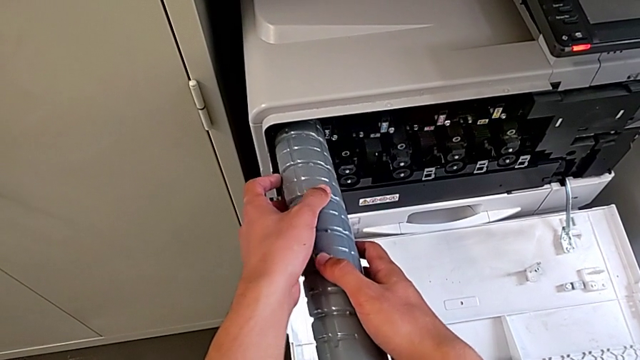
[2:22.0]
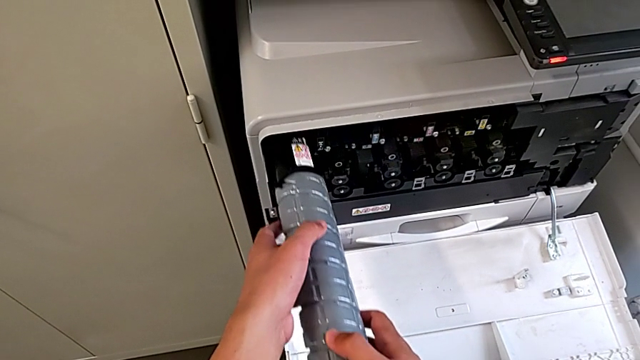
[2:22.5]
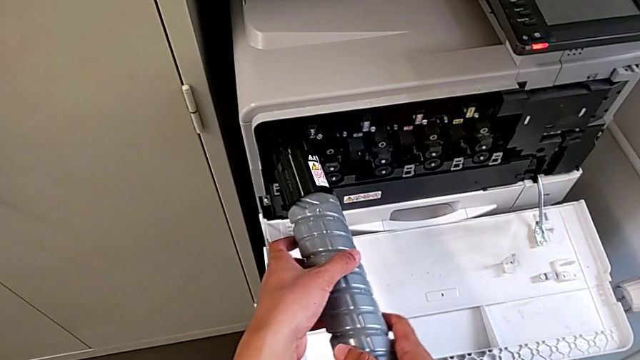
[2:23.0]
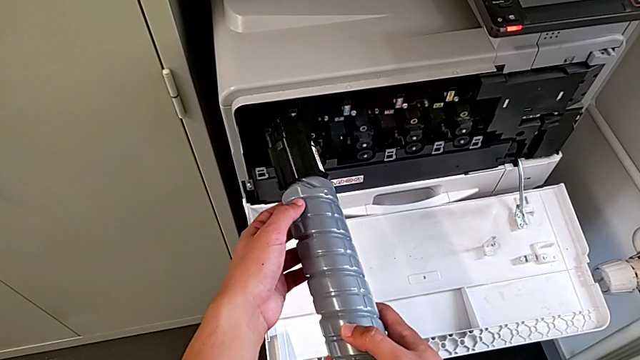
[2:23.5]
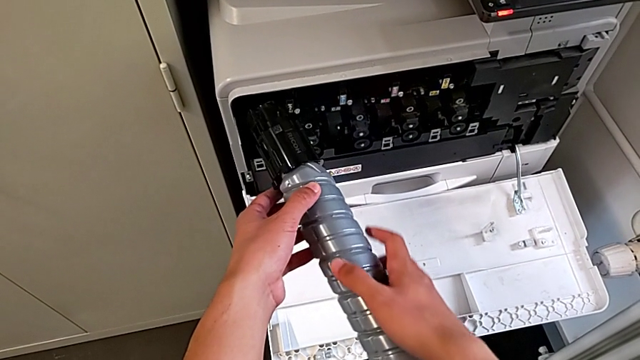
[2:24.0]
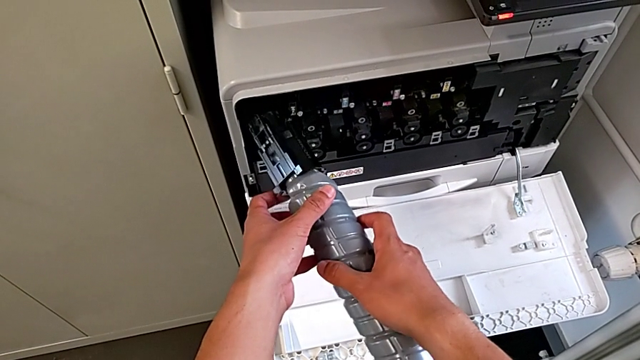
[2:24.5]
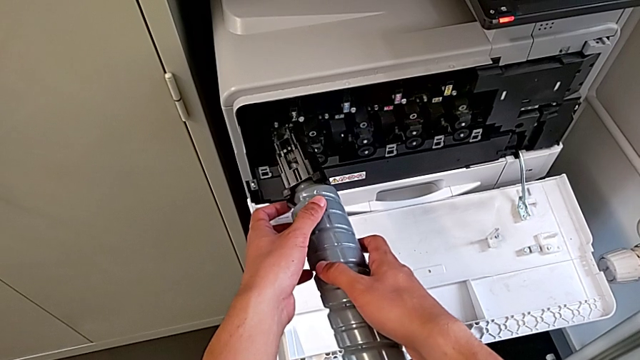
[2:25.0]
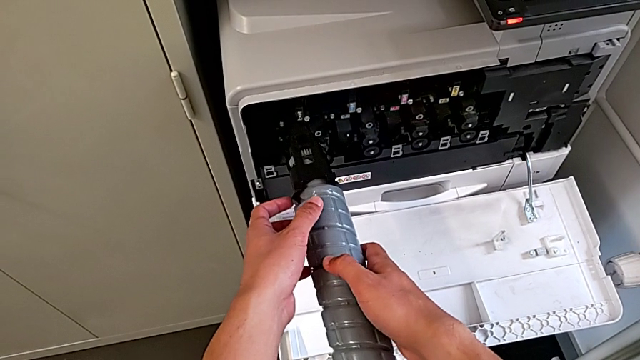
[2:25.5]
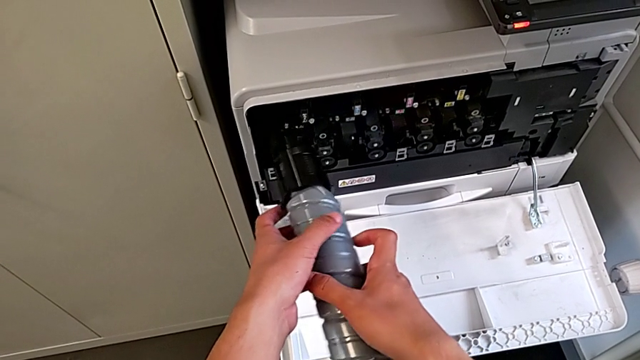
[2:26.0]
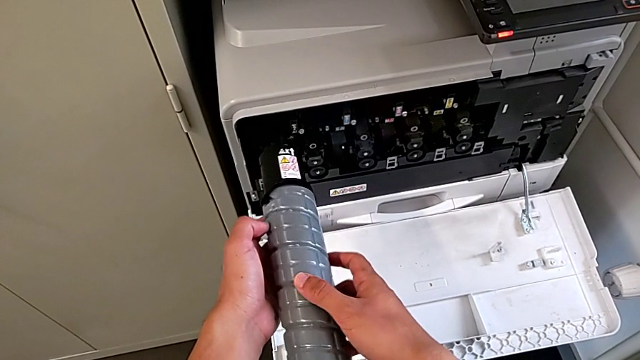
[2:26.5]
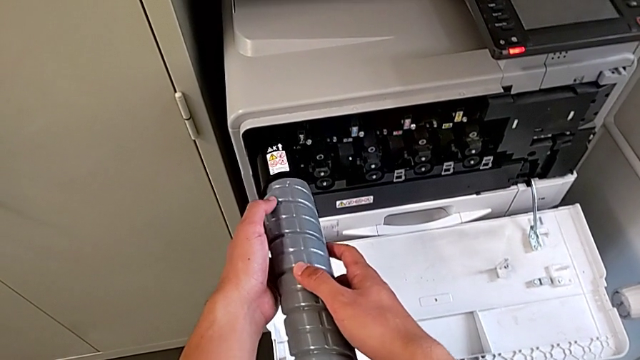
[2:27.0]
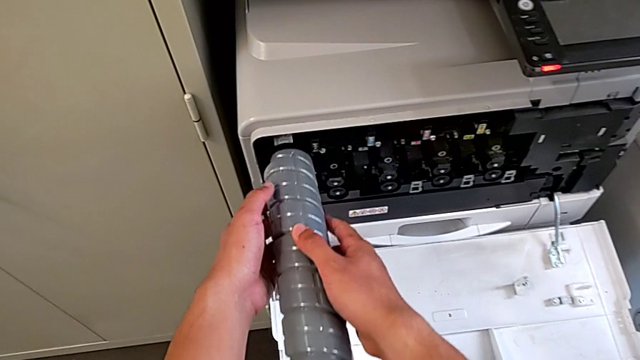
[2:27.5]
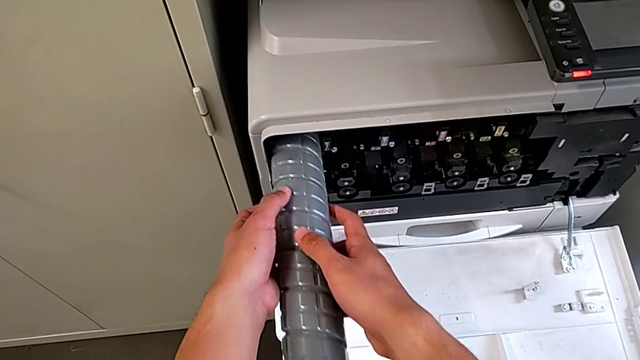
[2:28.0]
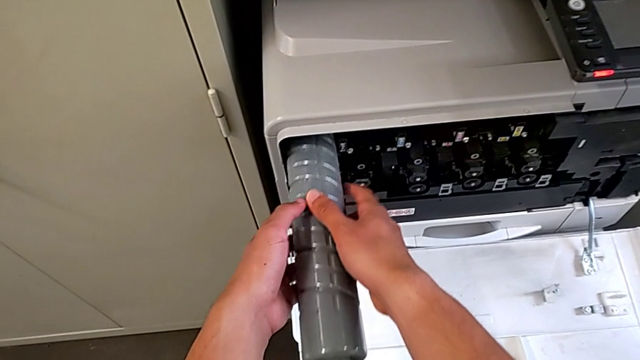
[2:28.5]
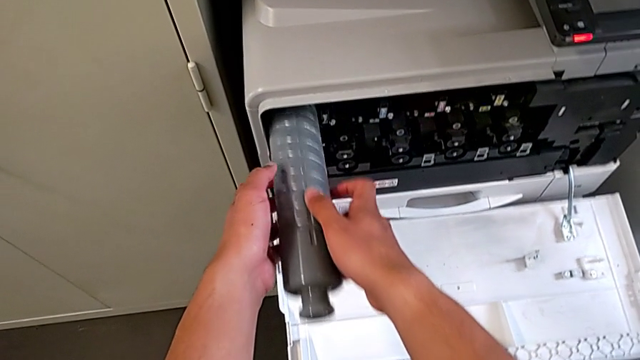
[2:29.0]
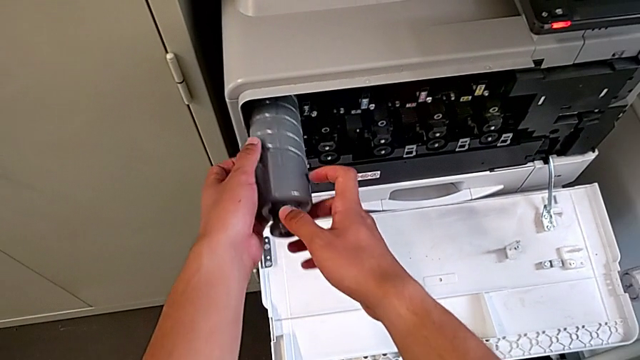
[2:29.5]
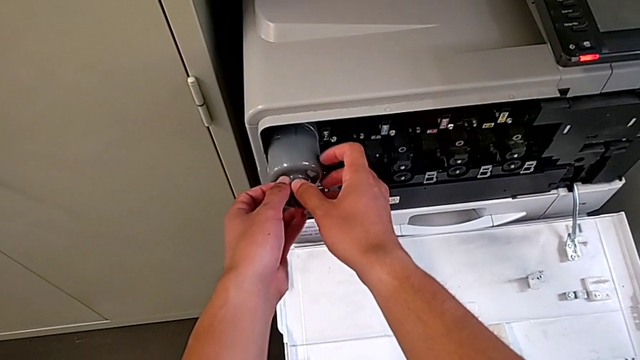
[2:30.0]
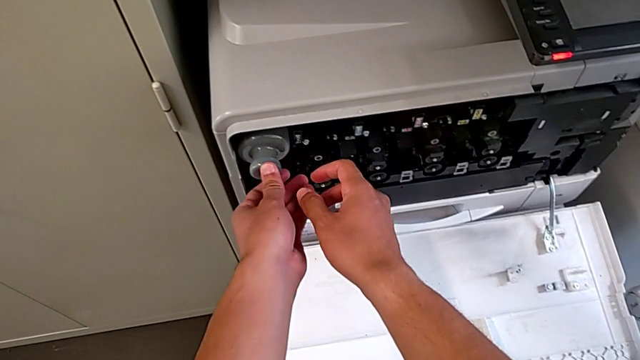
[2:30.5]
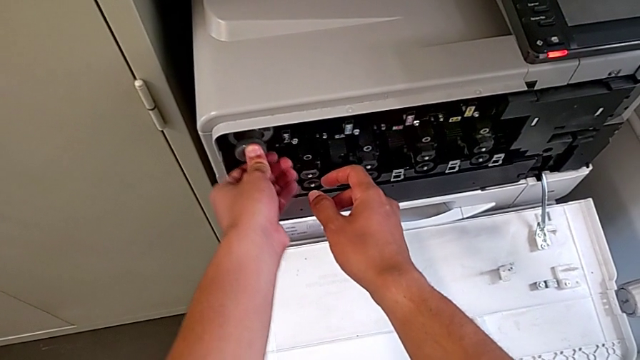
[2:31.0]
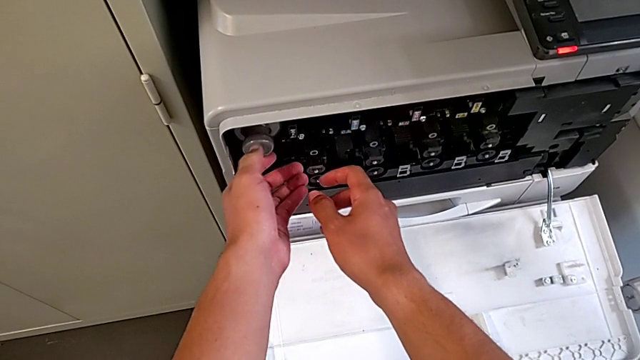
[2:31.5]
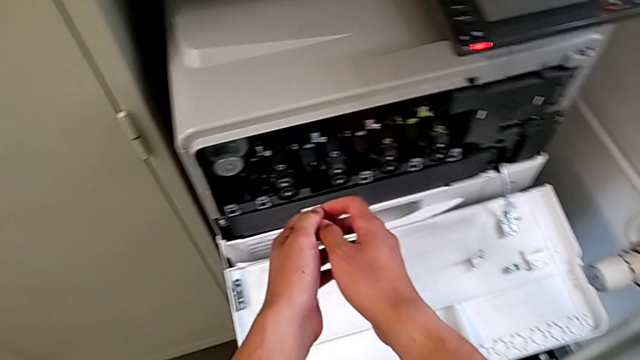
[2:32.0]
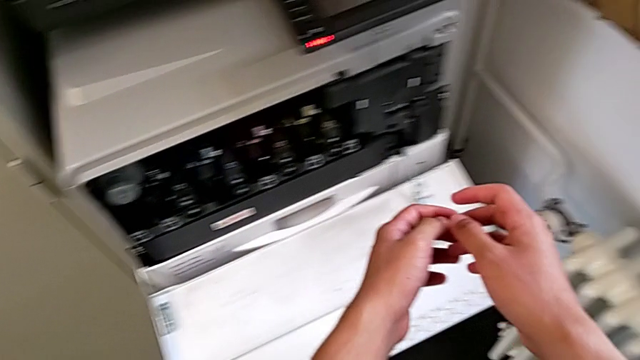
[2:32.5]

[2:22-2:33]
The camera wearer is exchanging the ink cartridge. They withdraw the black ink cartridge, rotate it, insert it and push it.

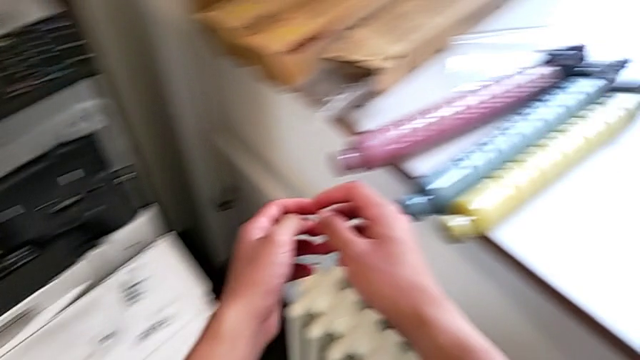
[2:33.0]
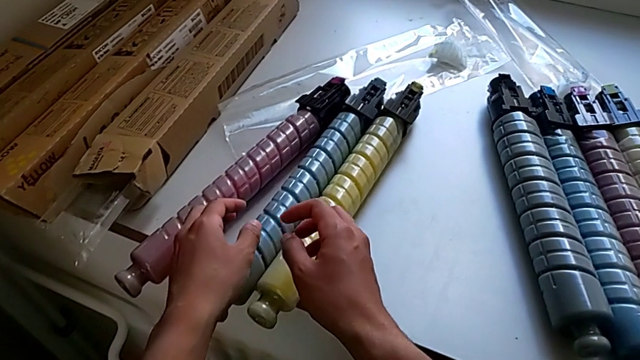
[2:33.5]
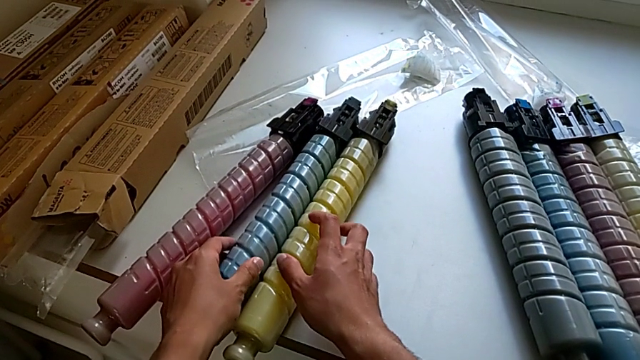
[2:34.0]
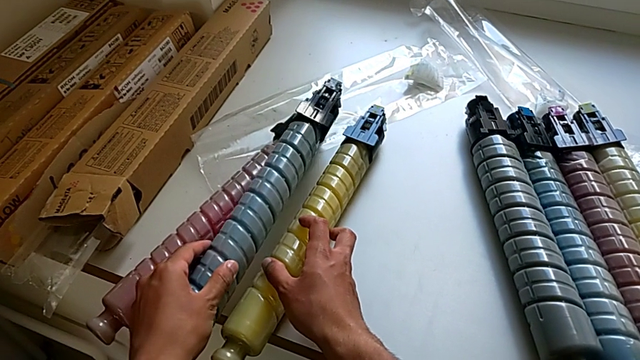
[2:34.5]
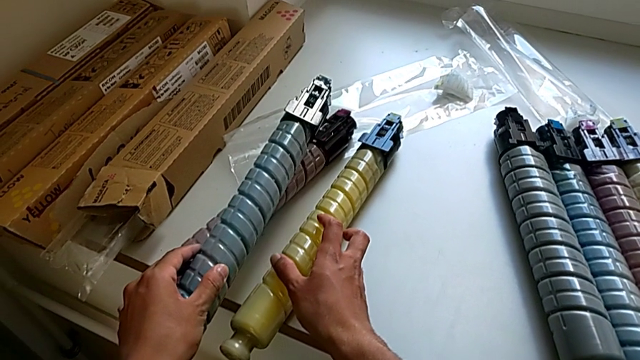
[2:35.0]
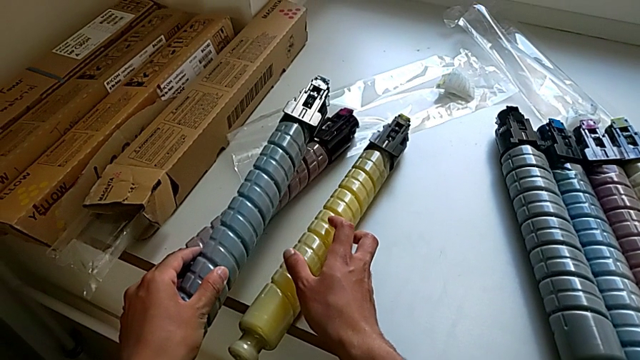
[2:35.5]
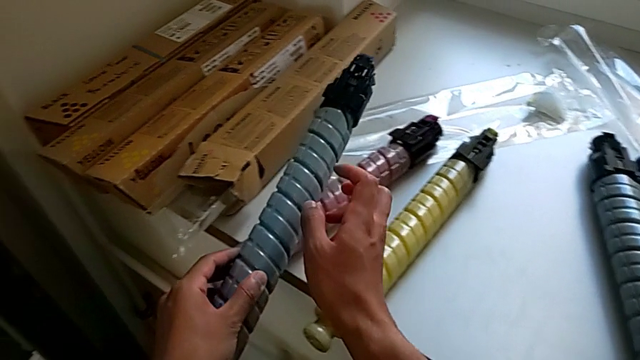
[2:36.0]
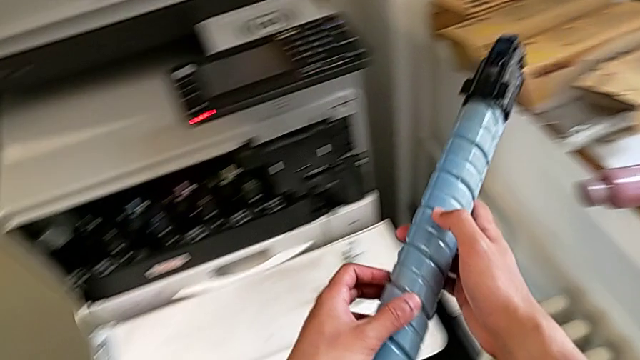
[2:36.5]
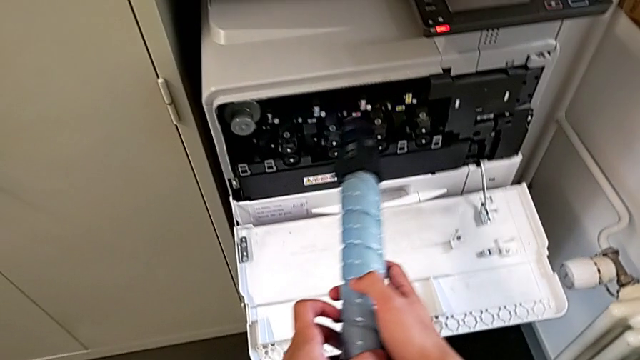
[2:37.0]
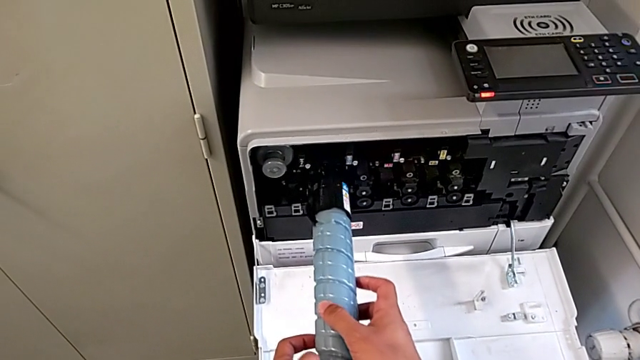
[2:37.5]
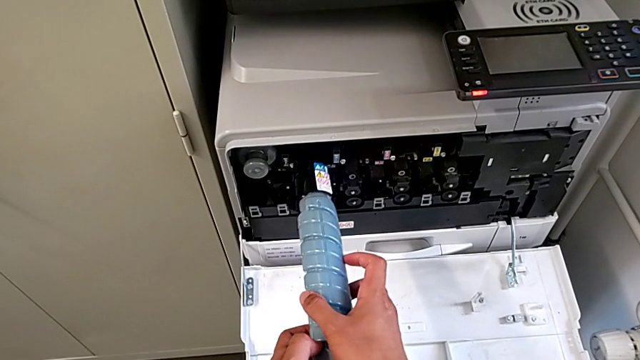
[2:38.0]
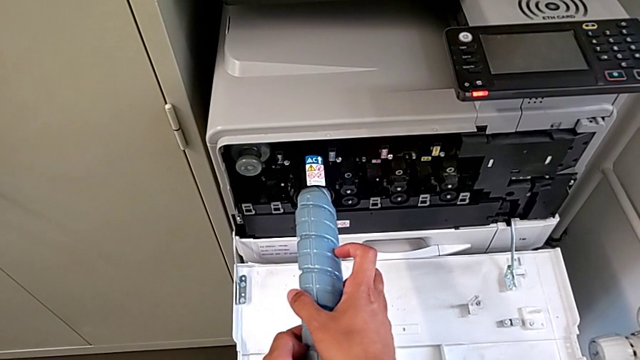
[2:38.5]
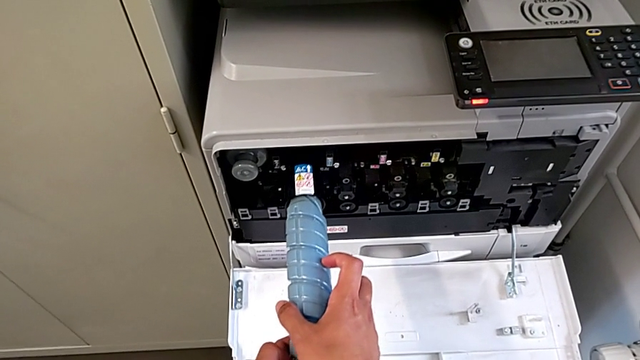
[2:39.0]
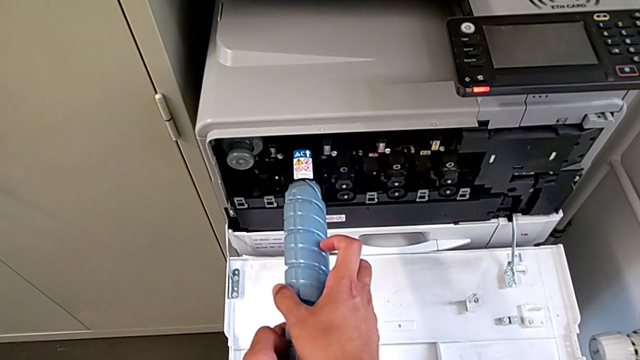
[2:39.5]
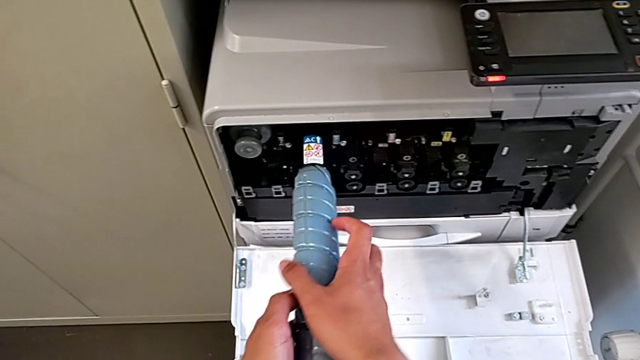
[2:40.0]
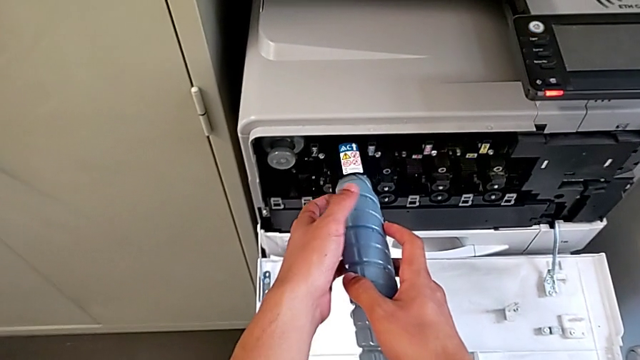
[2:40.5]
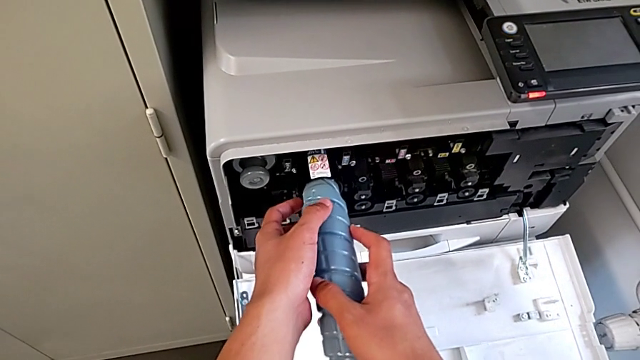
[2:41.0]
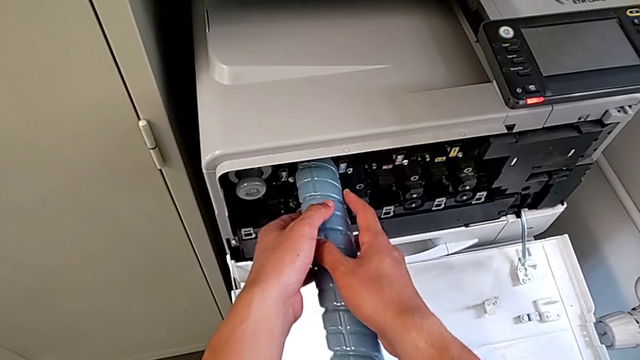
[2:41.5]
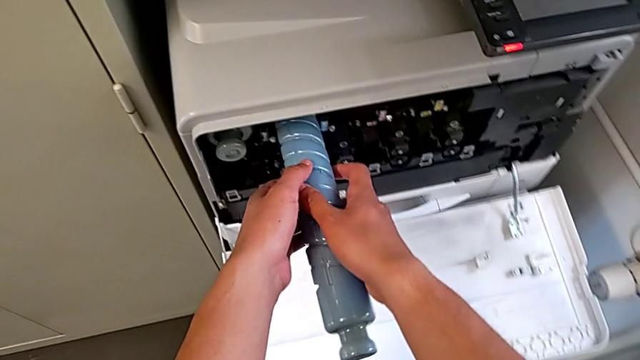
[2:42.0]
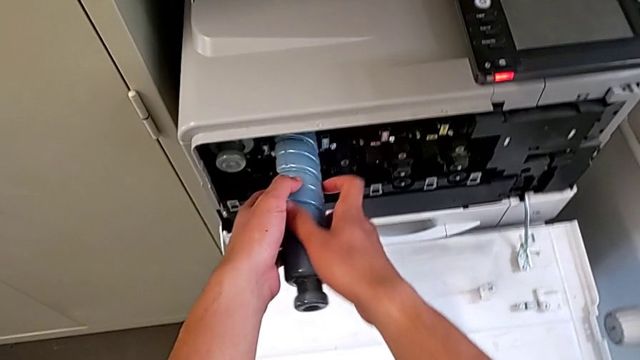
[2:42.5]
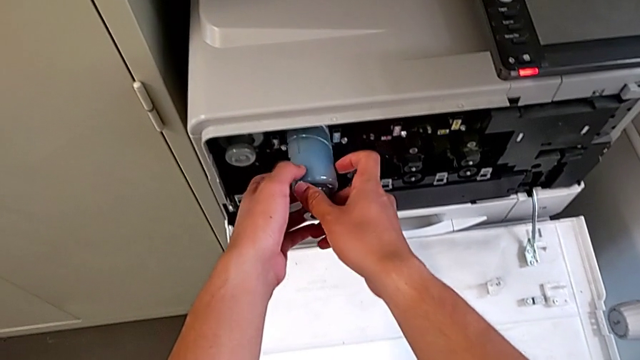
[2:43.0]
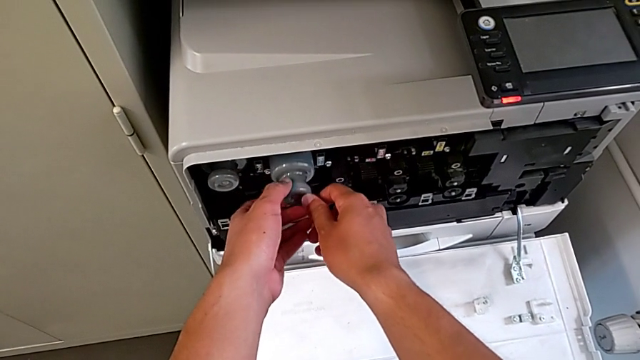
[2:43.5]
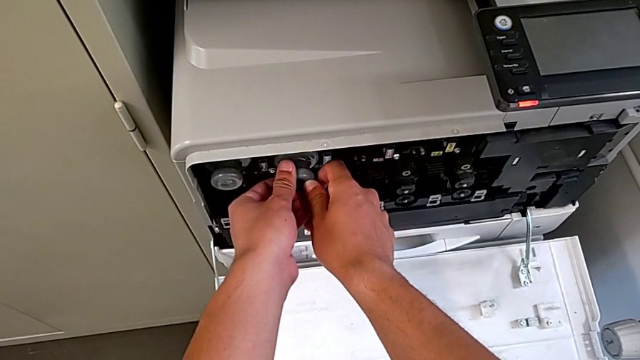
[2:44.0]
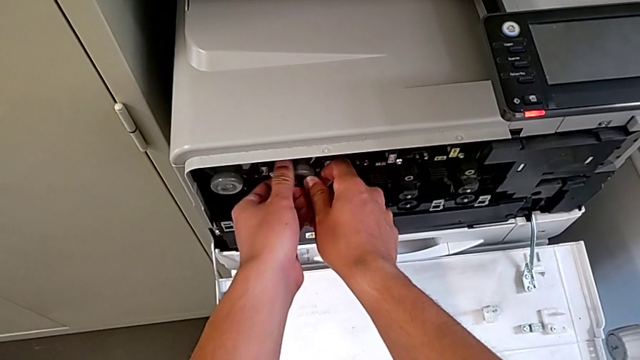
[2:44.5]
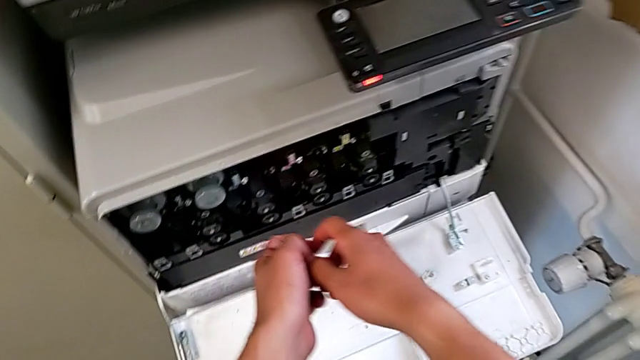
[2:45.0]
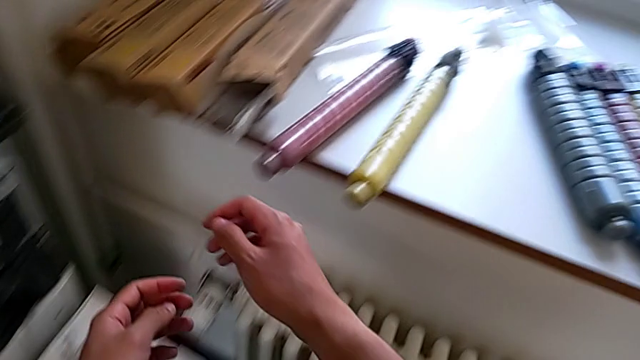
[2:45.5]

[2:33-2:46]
The camera wearer is exchanging the ink cartridge. They grab the blue ink cartridge, rotate it, insert it and push it.
